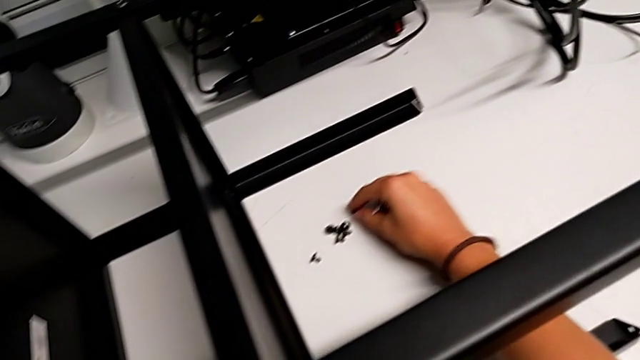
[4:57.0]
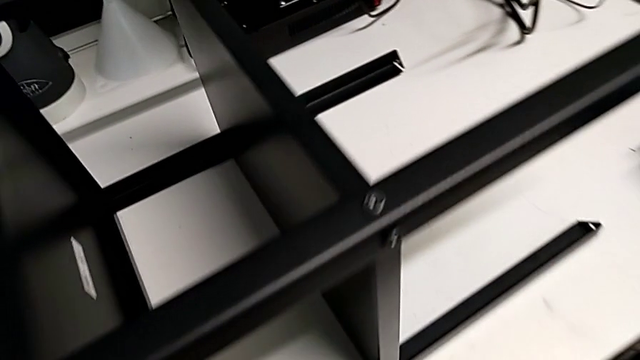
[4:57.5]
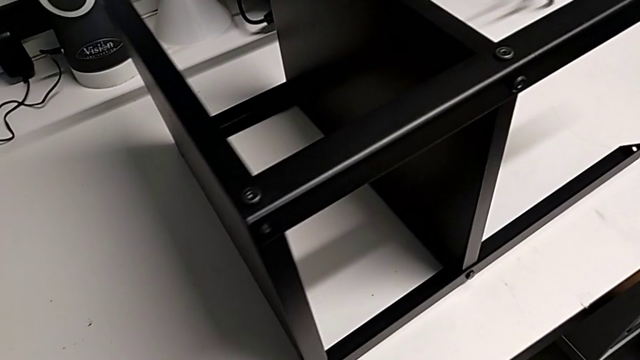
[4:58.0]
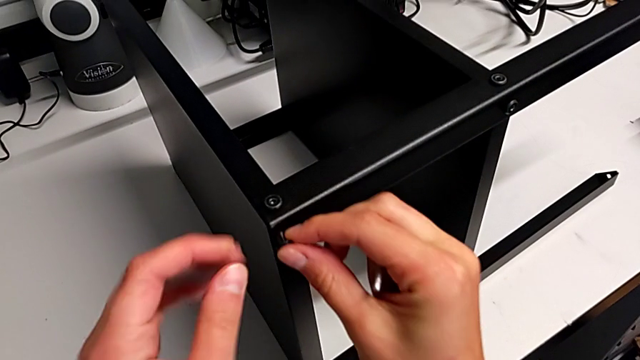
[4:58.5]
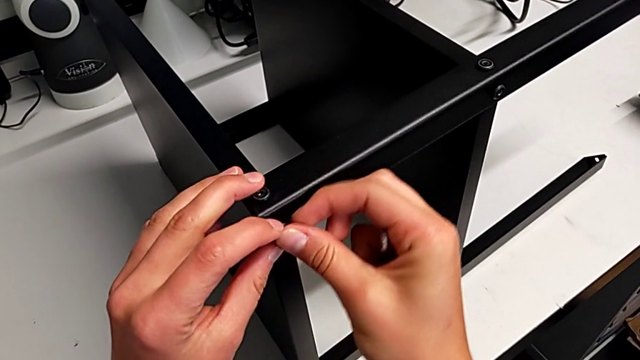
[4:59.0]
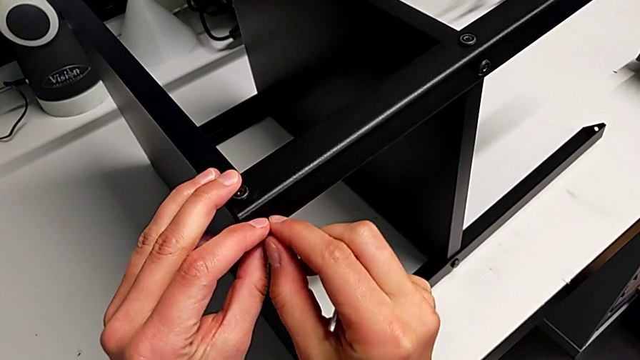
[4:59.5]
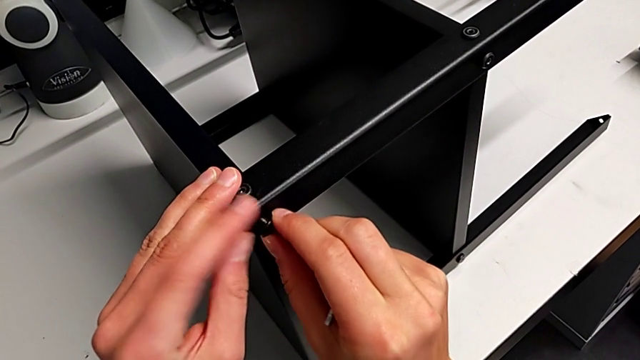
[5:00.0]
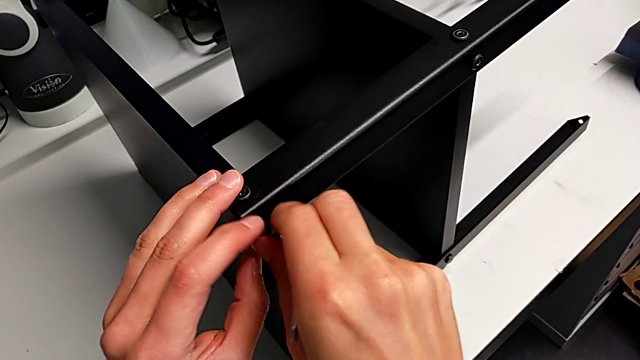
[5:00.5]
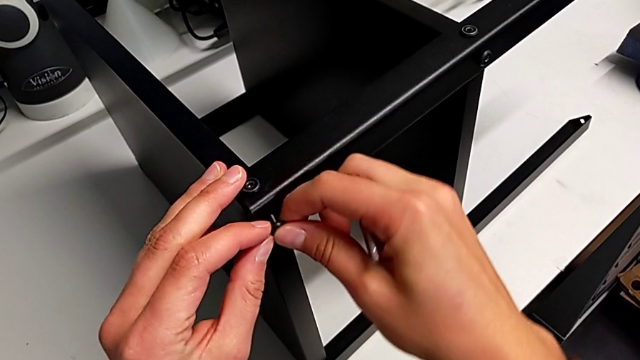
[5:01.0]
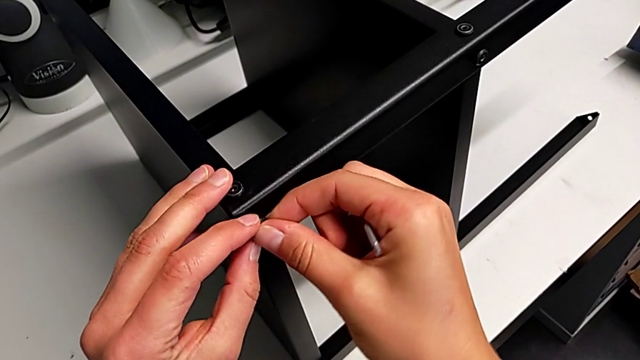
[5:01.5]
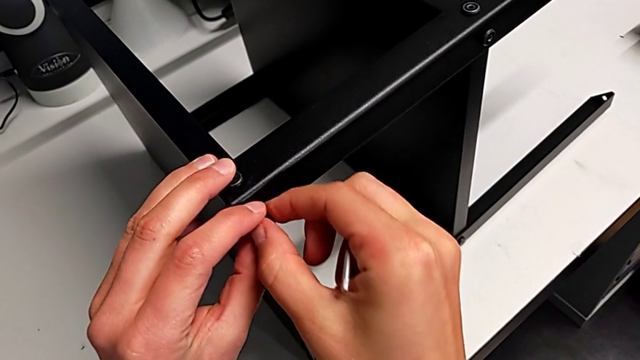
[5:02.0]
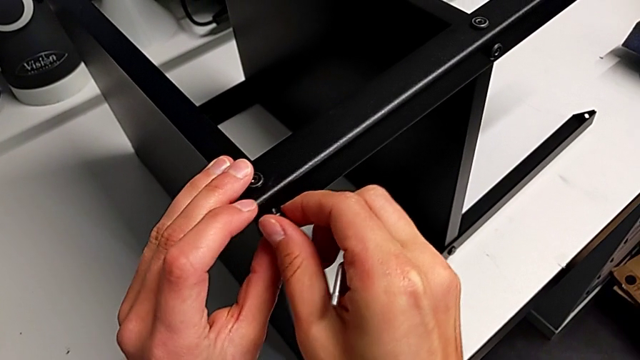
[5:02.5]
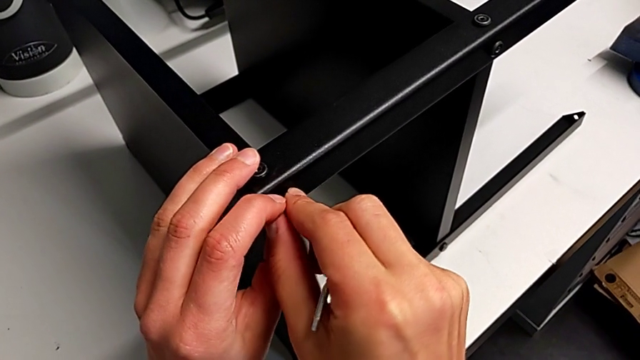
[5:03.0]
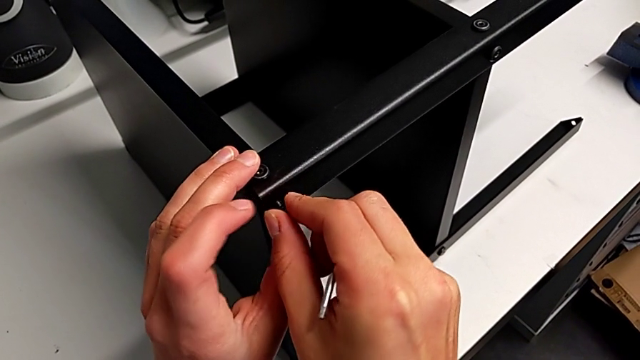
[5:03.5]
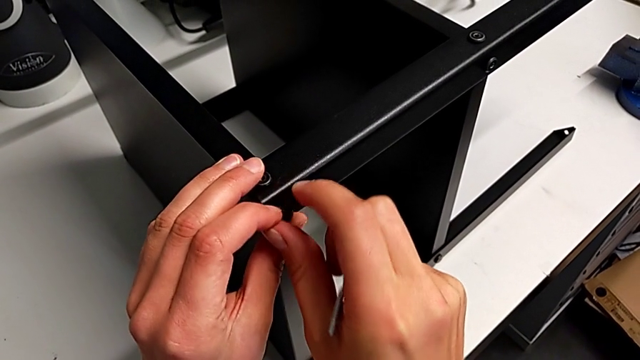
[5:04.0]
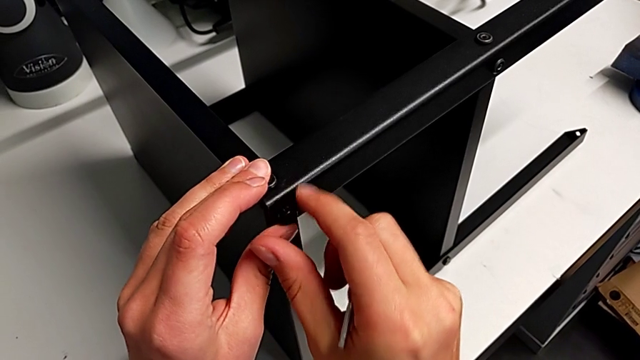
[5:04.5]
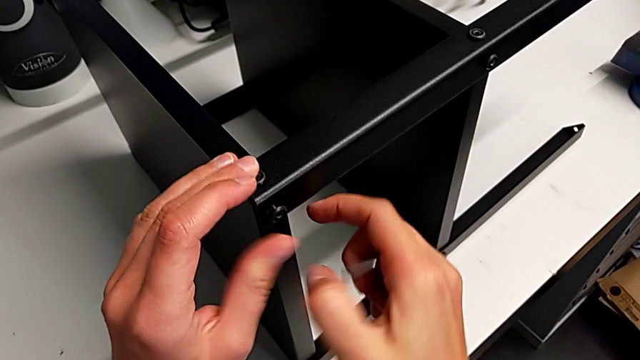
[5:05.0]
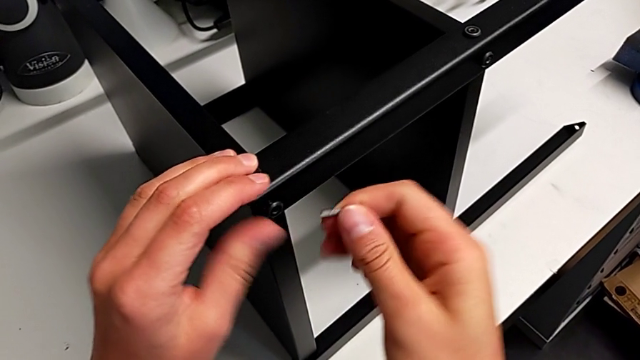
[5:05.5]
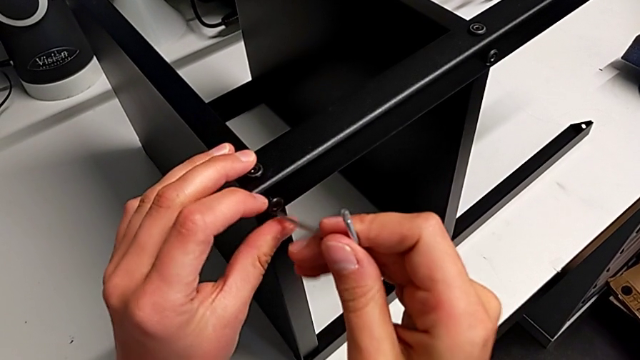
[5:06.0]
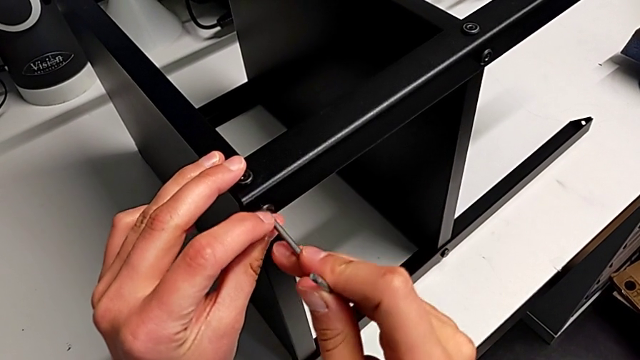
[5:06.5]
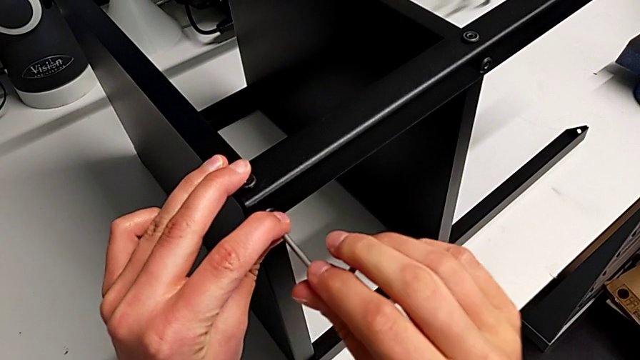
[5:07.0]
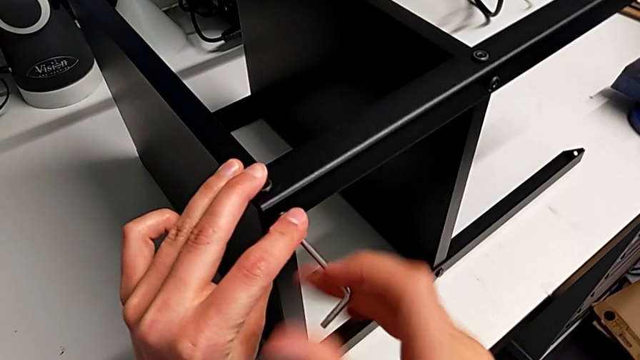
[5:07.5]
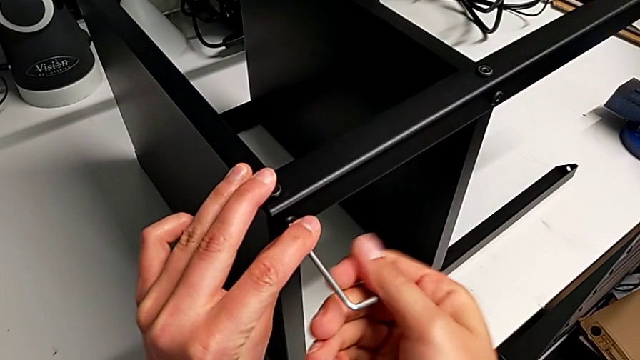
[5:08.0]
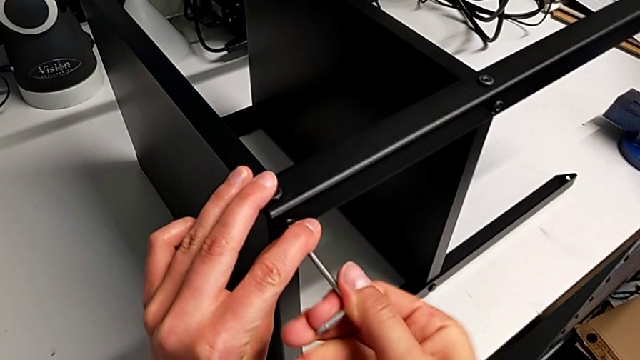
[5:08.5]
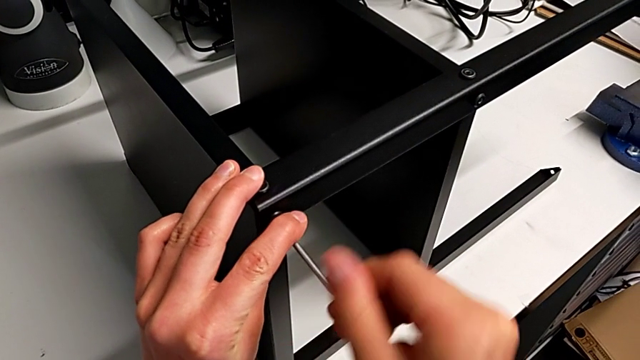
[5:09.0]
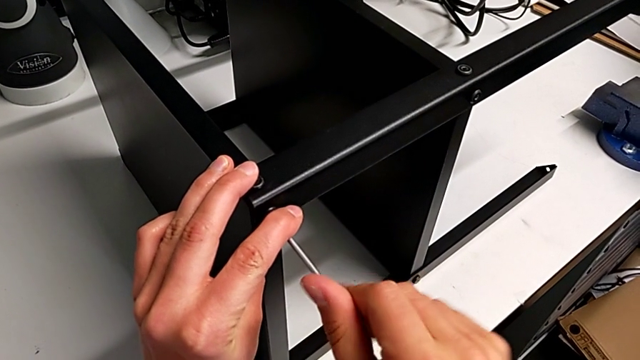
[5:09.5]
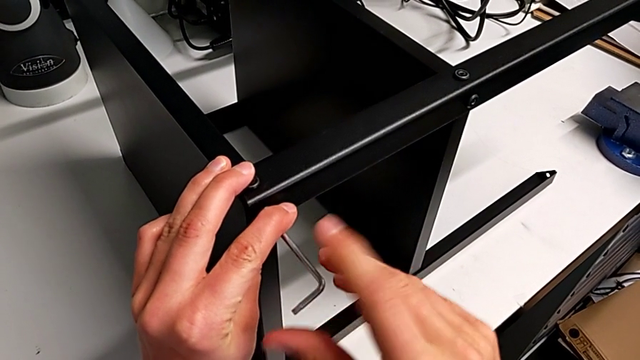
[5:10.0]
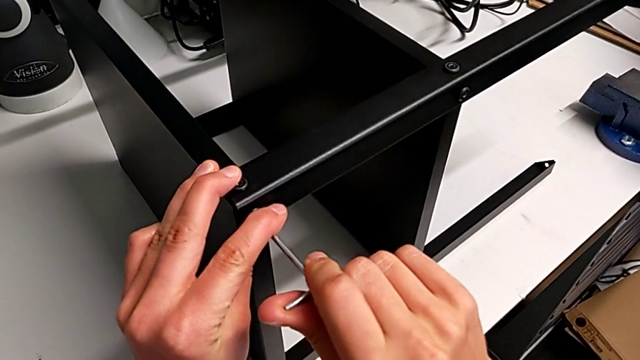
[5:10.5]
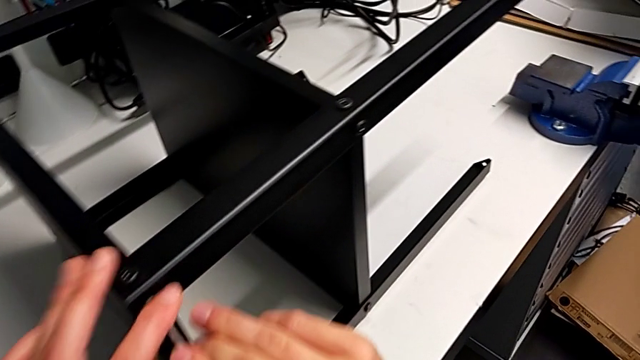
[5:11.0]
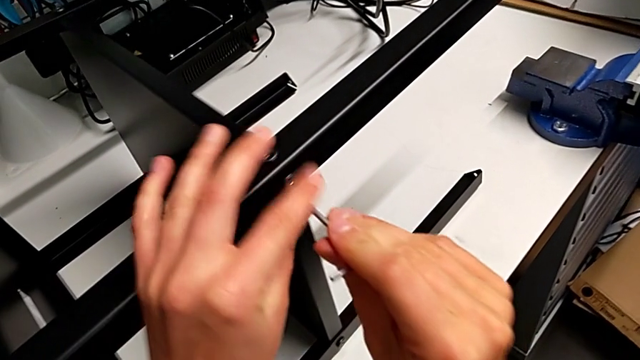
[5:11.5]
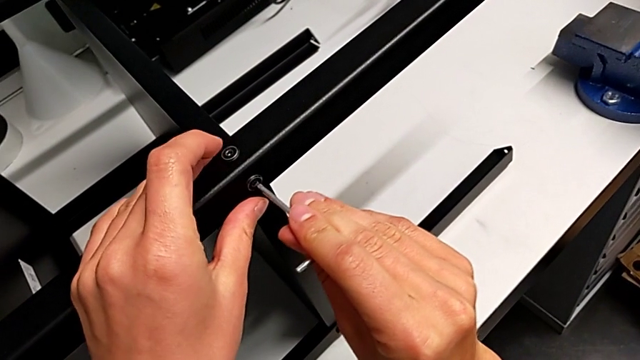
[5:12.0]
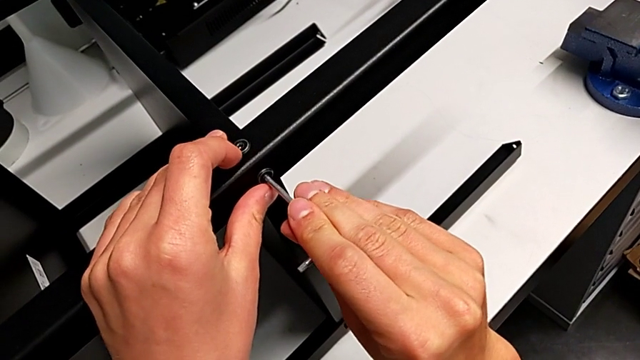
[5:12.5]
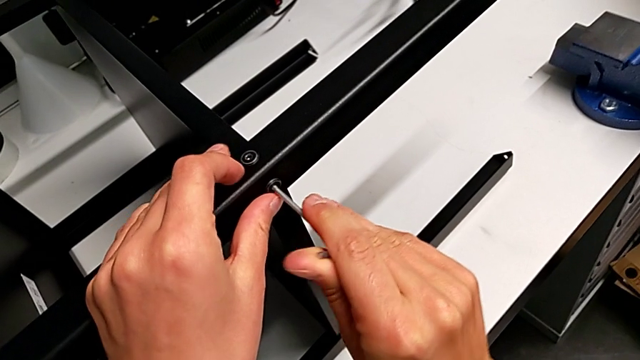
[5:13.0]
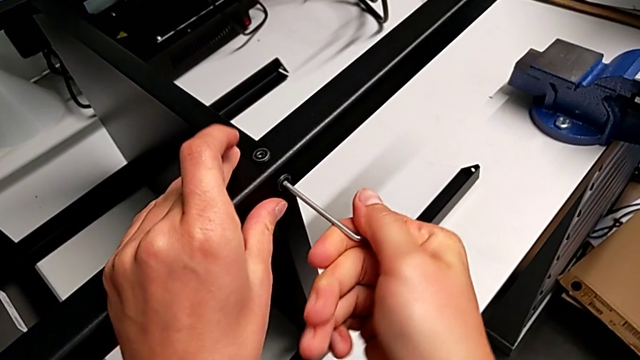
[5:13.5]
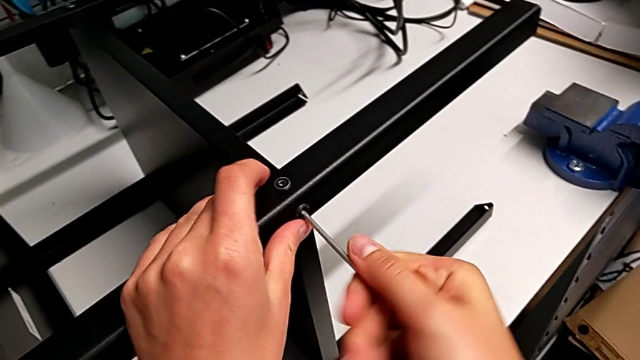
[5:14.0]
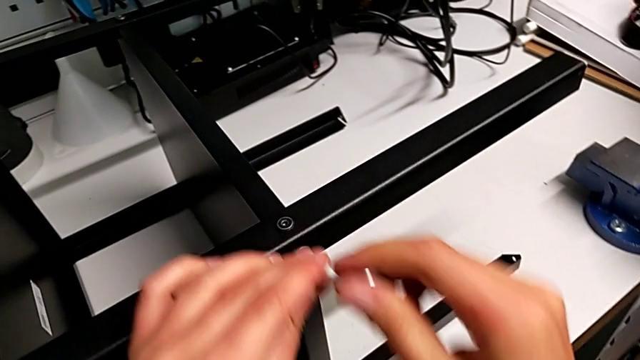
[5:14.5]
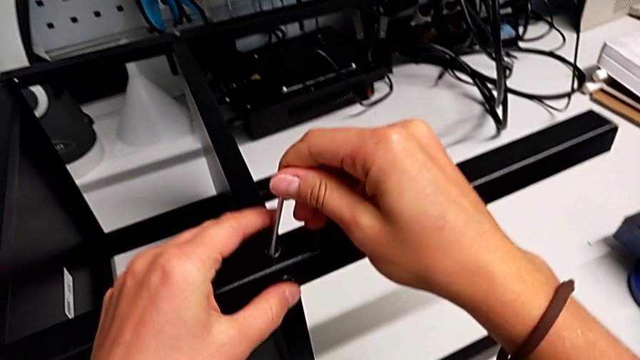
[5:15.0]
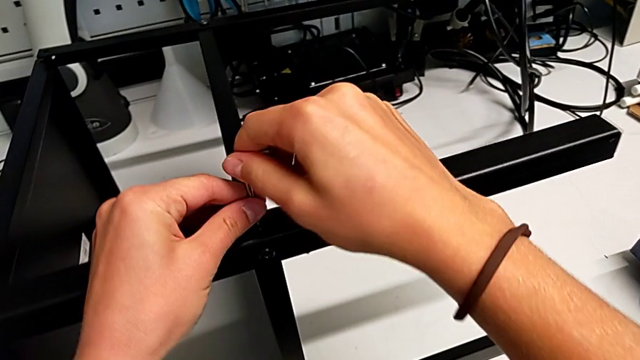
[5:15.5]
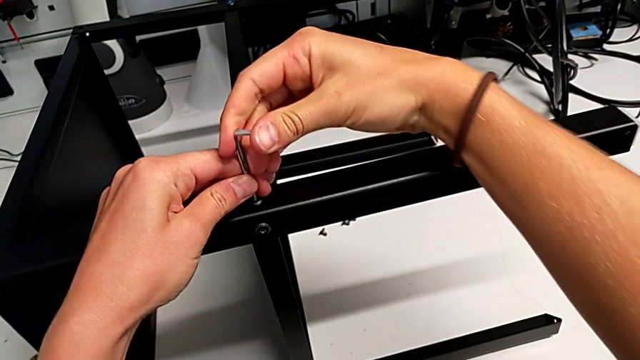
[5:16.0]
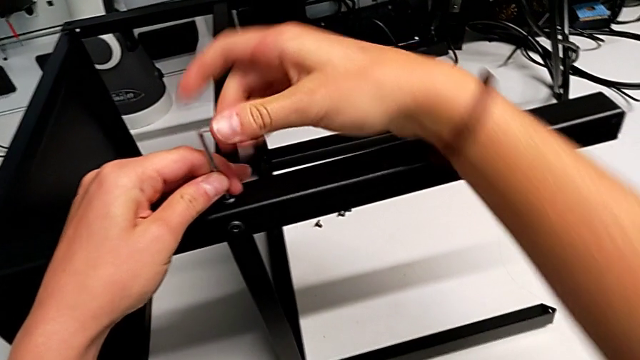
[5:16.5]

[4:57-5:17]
The camera wearer is screwing the first leg onto the top plate. They insert the tenth hex socket head, screw it and screw the hex socket head twice.

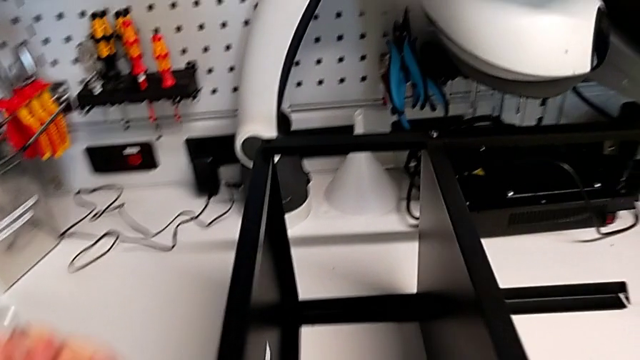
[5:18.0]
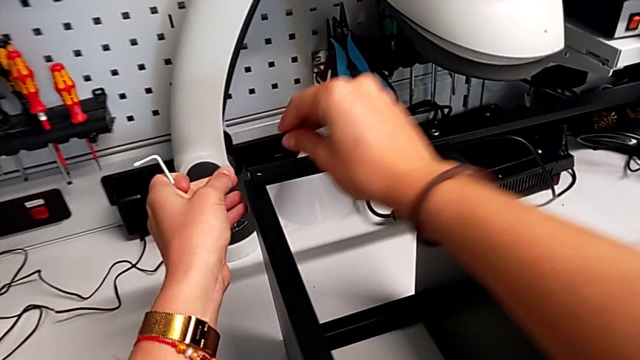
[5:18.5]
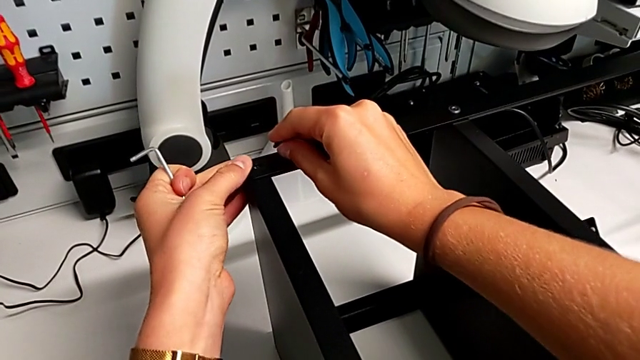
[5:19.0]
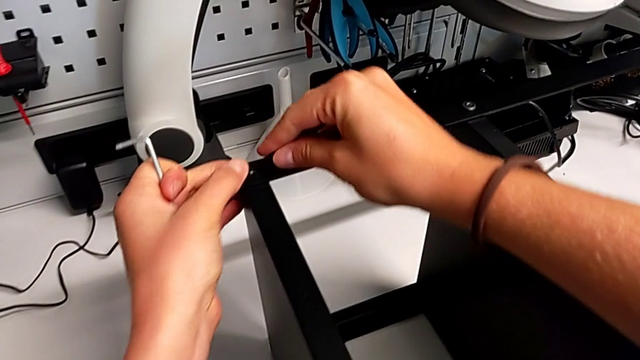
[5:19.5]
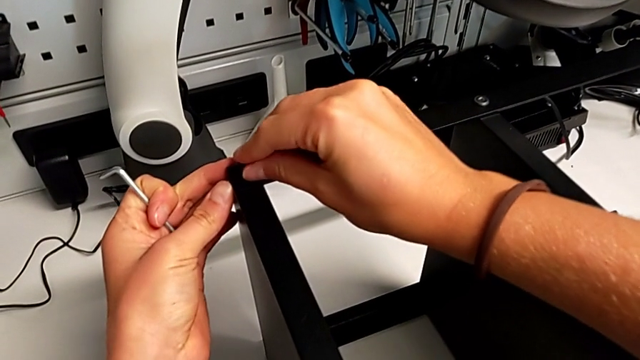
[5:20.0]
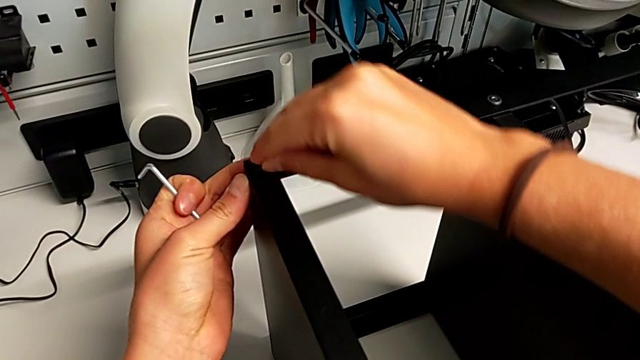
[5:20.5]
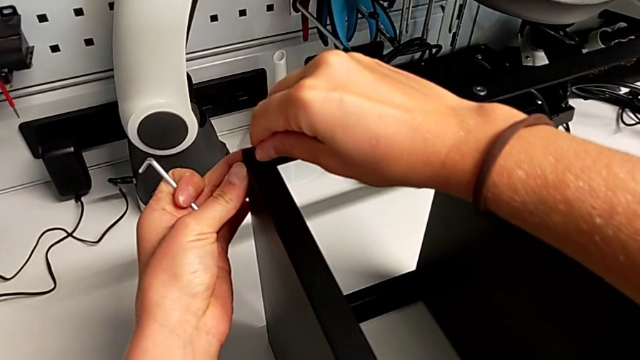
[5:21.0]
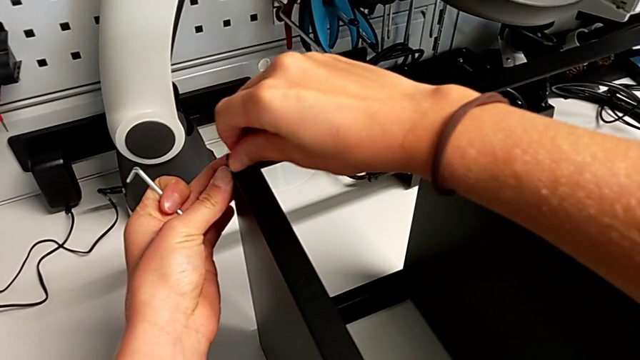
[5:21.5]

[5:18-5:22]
The camera wearer is screwing the second leg onto the top plate. They align the leg and begin to insert the eleventh hex socket head.
